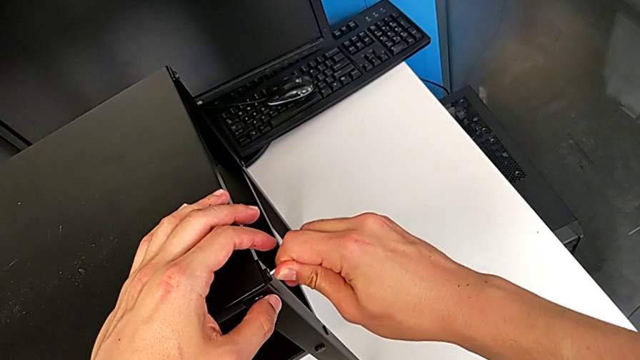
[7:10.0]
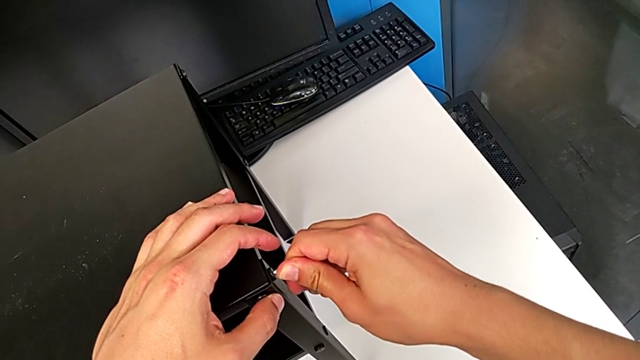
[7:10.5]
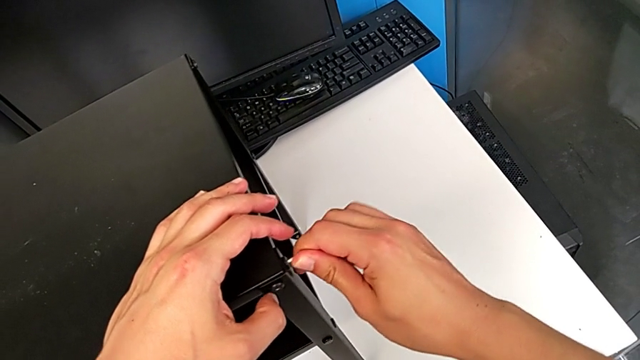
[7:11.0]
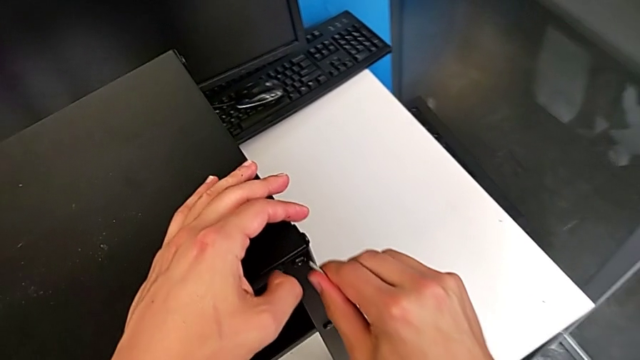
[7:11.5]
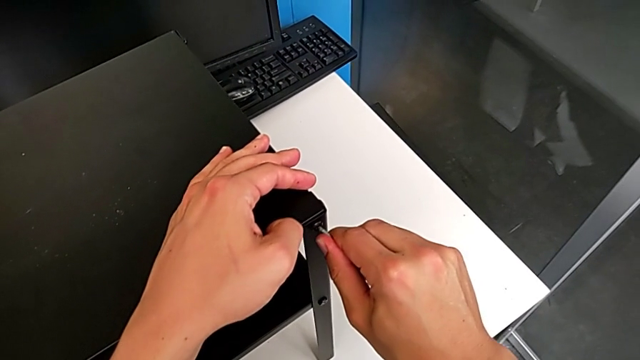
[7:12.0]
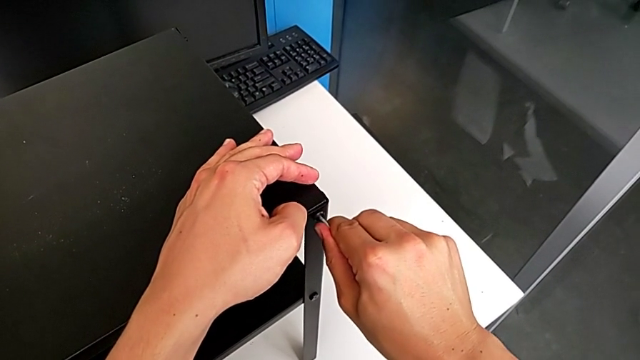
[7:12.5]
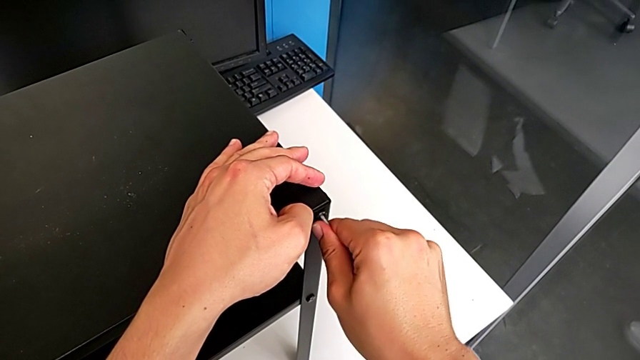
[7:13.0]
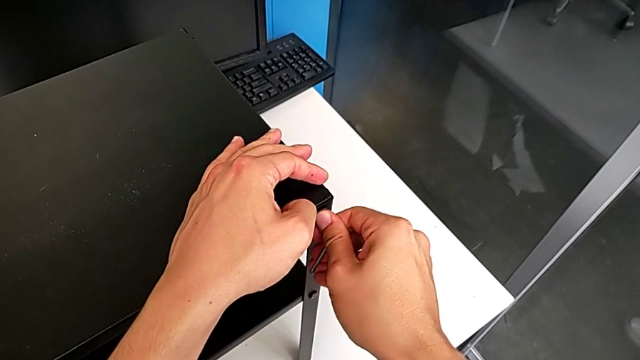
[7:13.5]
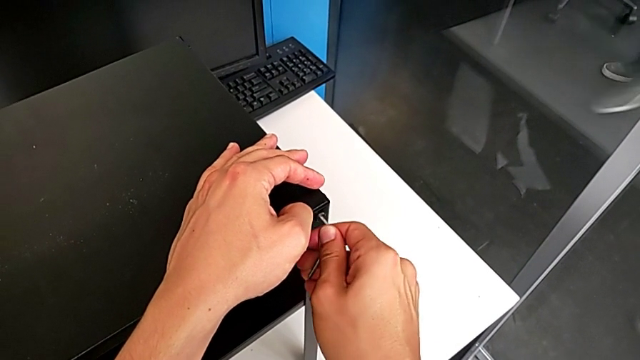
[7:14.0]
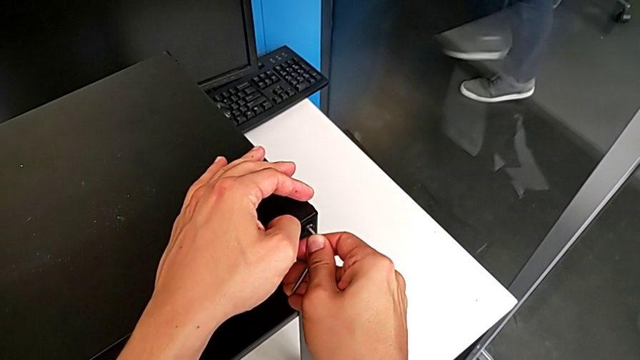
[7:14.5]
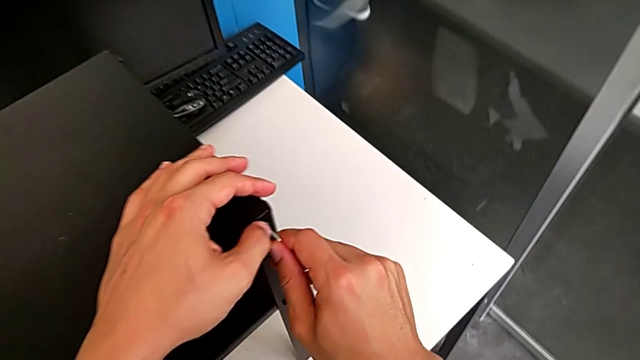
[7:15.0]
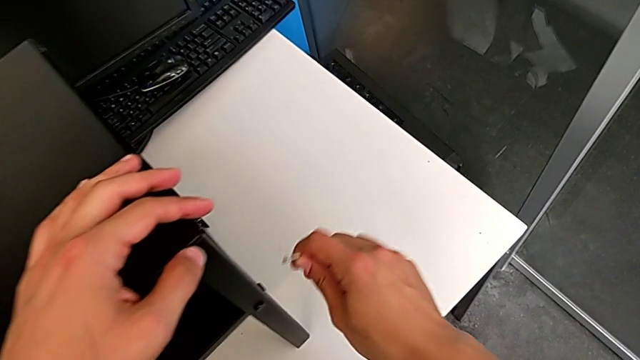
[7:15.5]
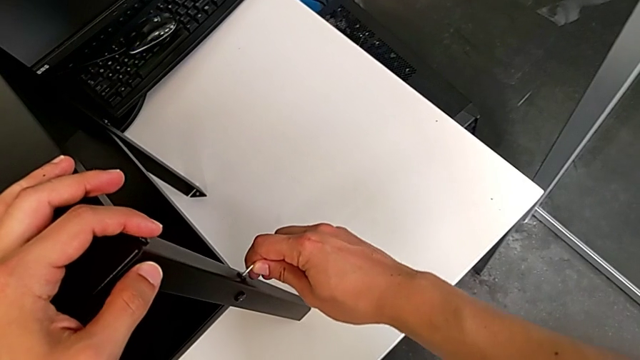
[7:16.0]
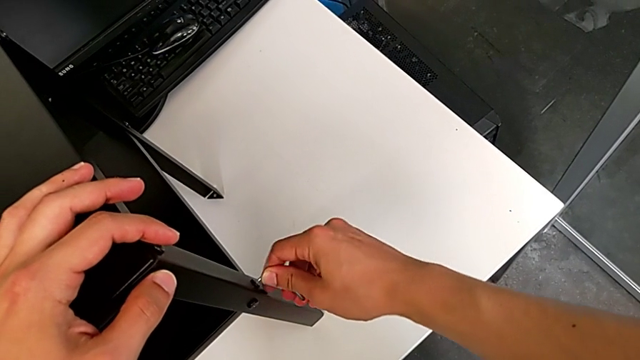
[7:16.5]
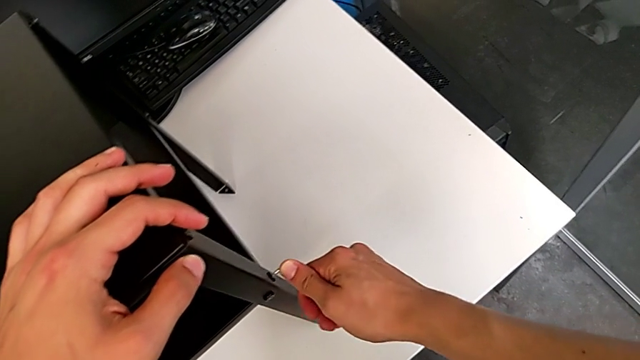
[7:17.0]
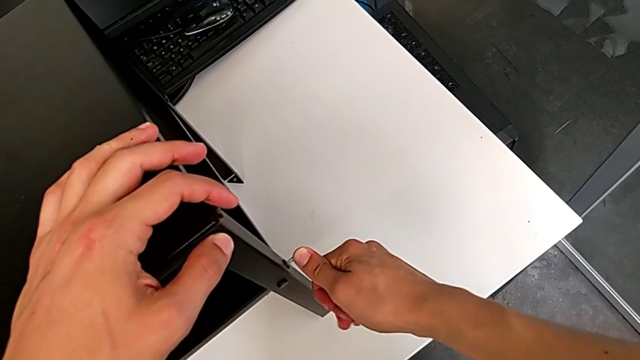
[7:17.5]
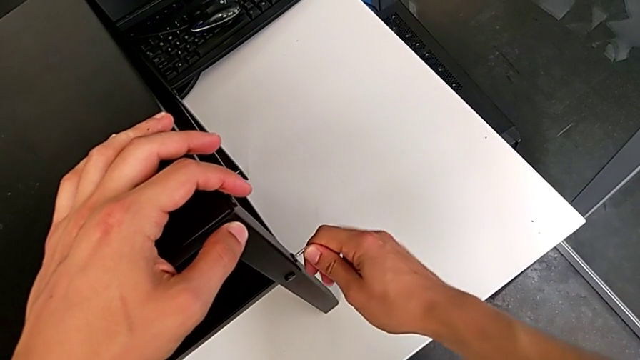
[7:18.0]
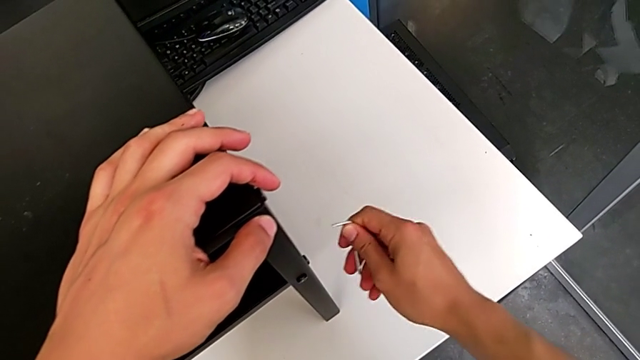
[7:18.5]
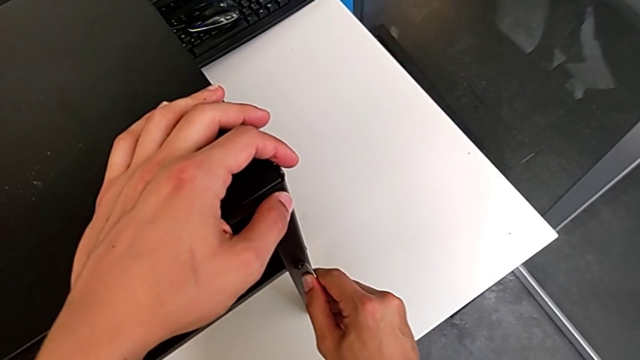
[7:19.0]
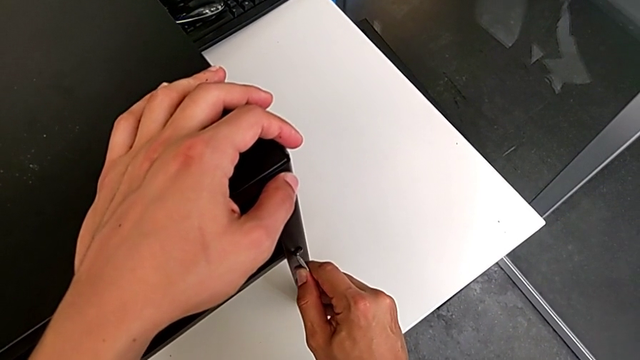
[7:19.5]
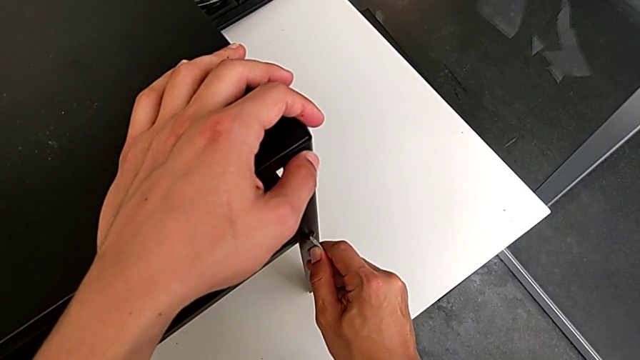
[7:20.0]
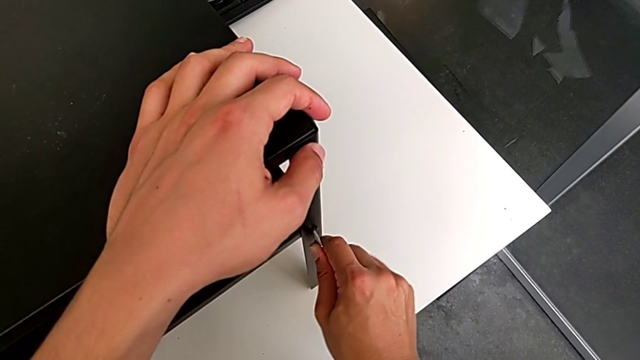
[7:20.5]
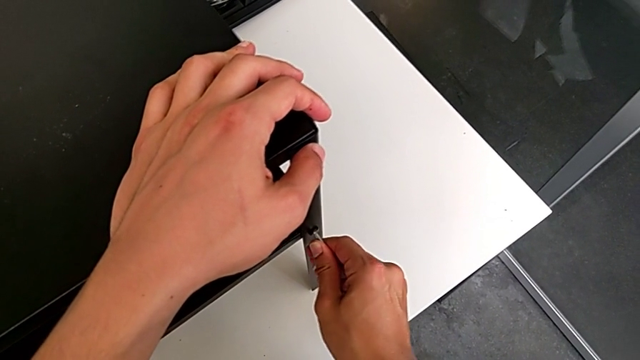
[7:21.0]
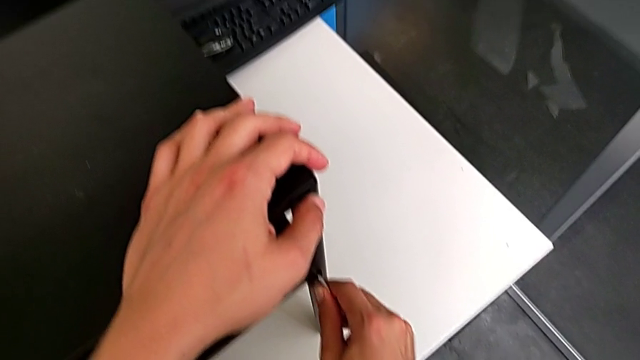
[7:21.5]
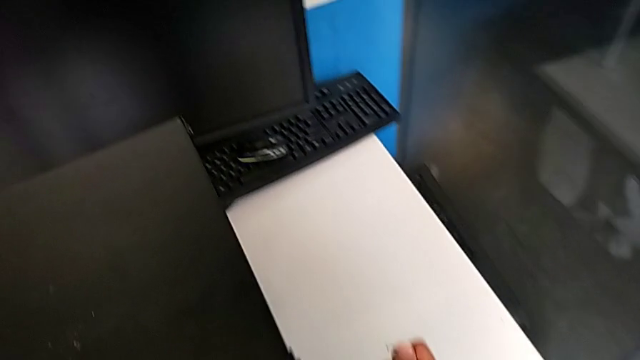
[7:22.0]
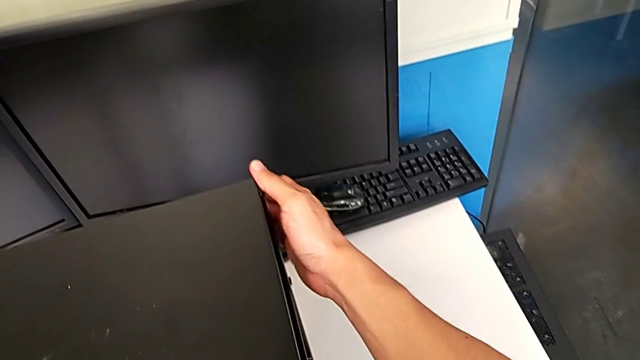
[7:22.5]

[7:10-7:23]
The camera wearer is tightening the screws. They slide the Allen wrench, screw the second hex socket head, slide the Allen wrench, screw the third hex socket head, slide the Allen wrench, screw the fourth hex socket head and rotate the tray.

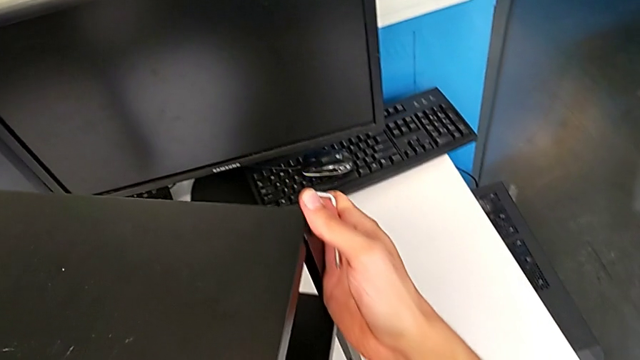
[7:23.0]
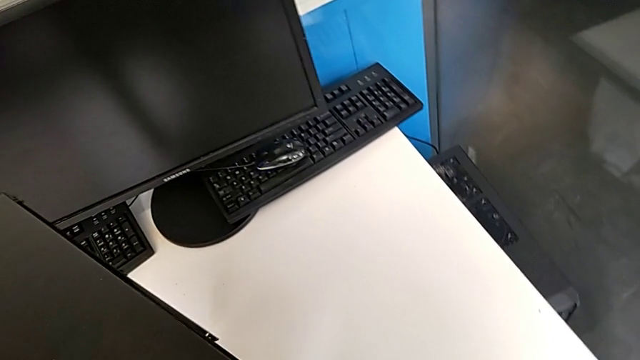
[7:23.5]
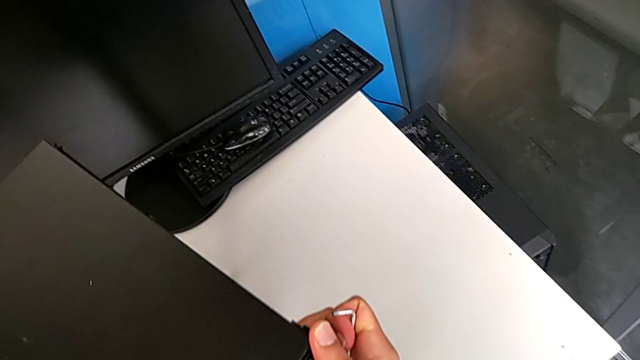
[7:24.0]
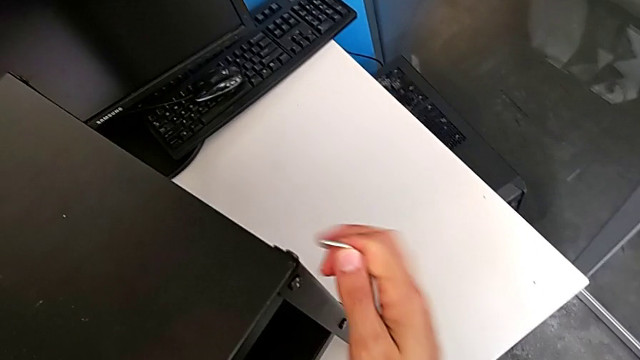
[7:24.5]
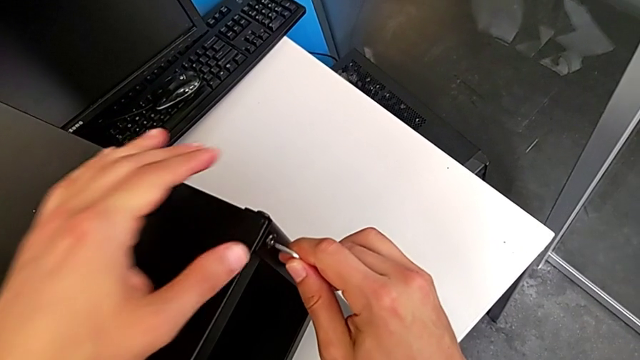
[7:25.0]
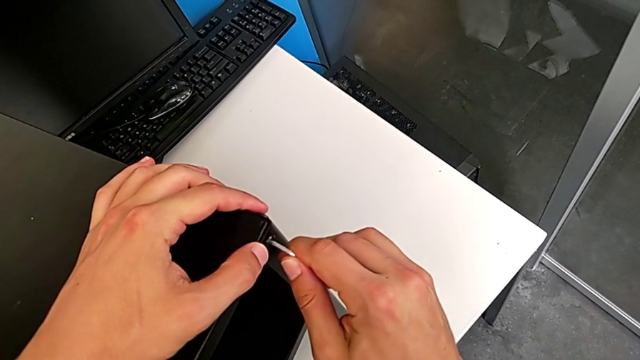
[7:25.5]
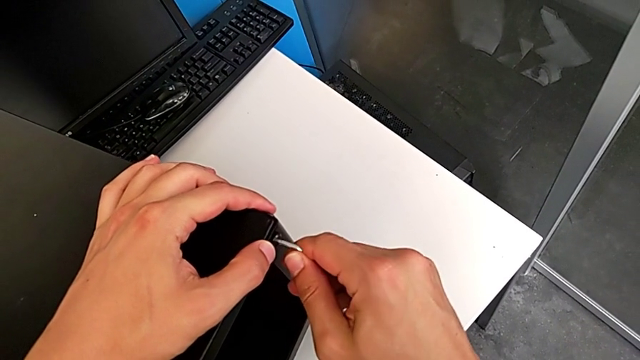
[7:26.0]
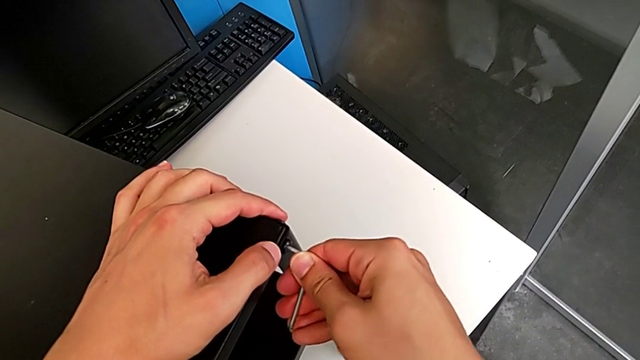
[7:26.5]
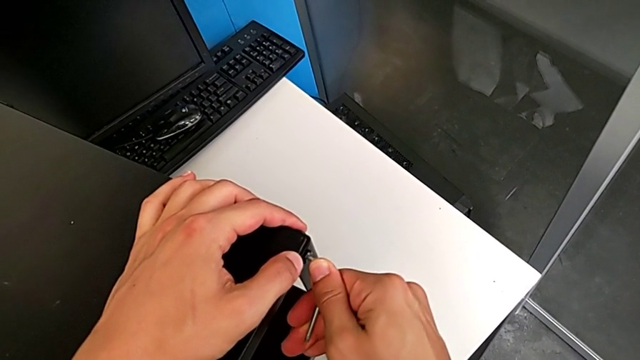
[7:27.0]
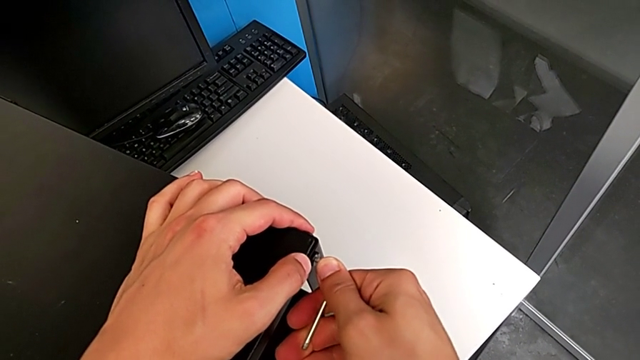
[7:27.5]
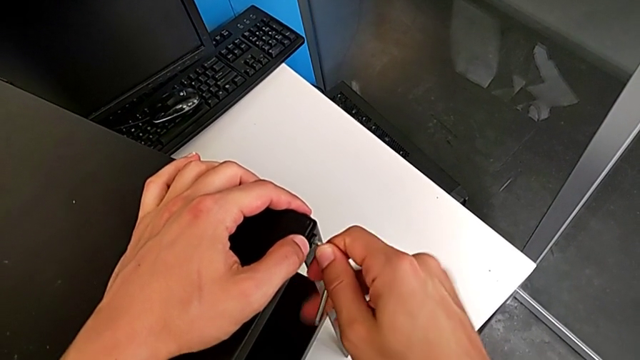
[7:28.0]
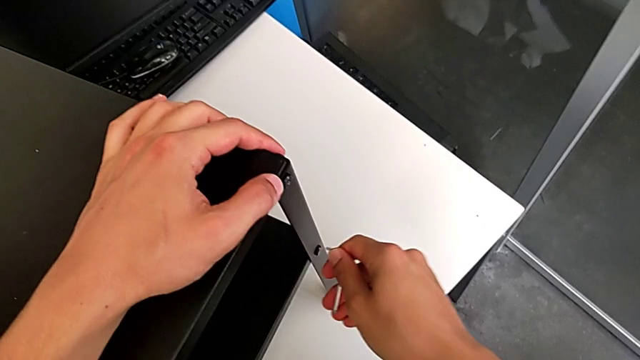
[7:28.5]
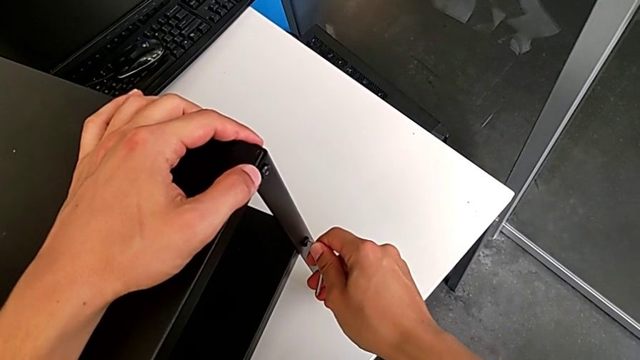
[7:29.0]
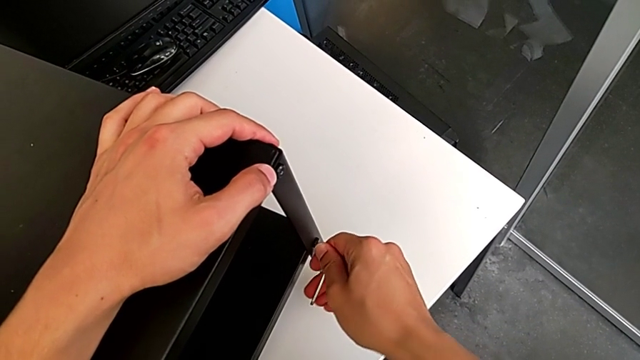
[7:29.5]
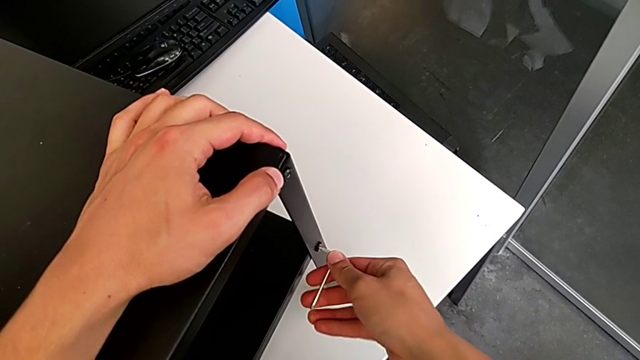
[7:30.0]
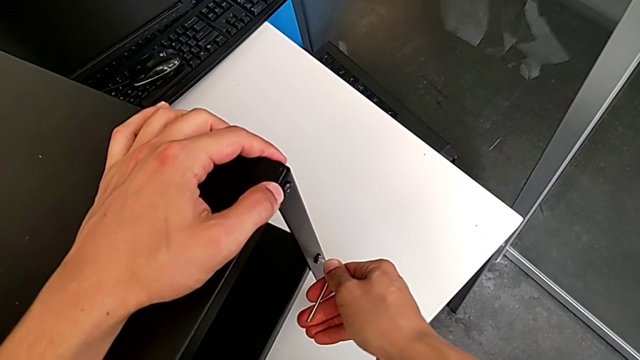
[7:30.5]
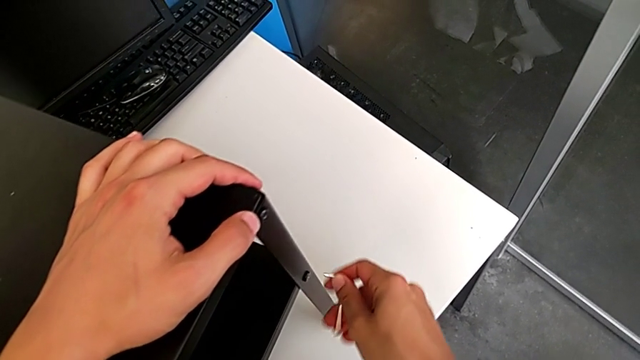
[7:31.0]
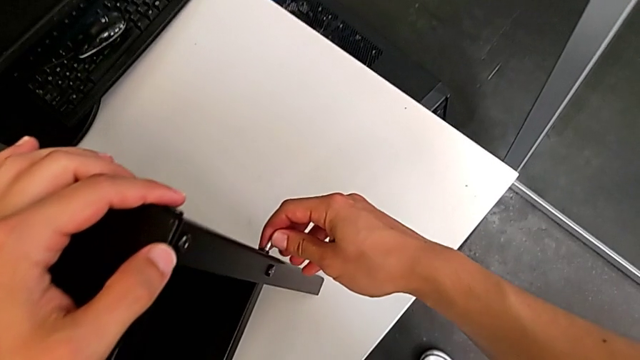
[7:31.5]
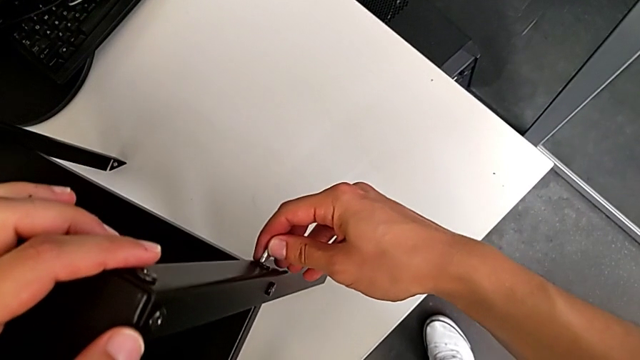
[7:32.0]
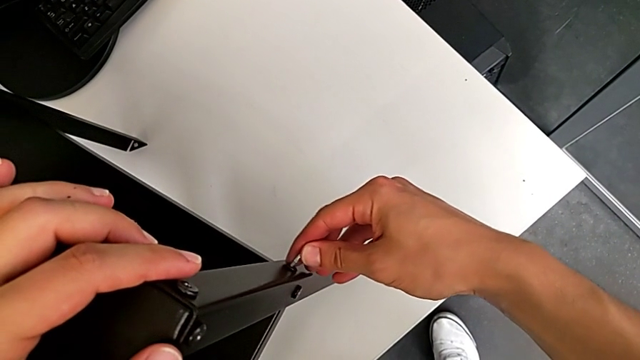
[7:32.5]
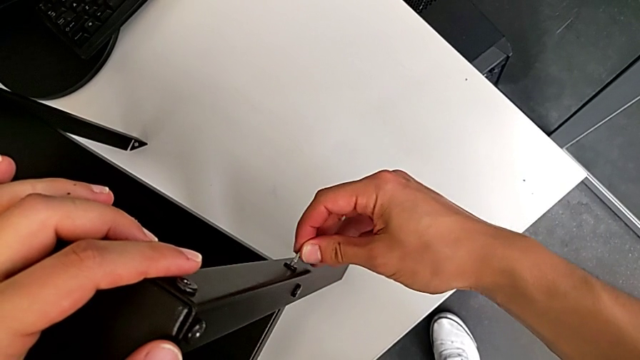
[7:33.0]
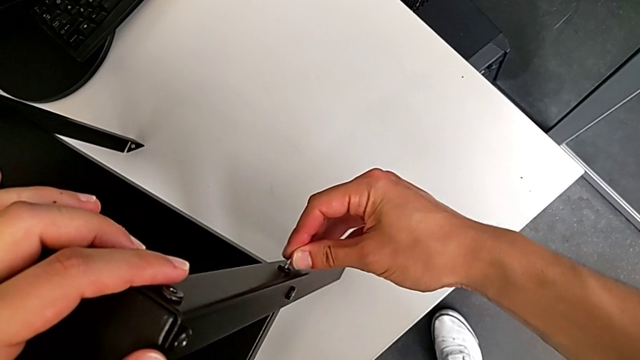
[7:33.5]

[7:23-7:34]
The camera wearer is tightening the screws. They screw the fifth hex socket head, slide the Allen wrench, screw the sixth hex socket head and begin to screw the seventh hex socket head.
